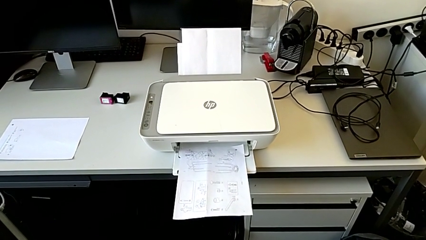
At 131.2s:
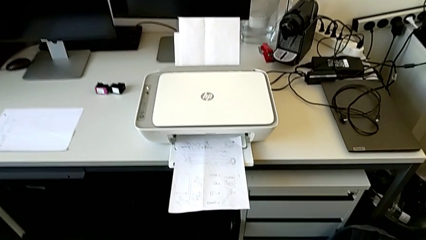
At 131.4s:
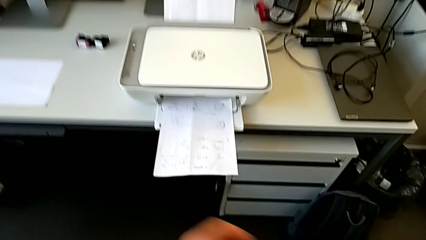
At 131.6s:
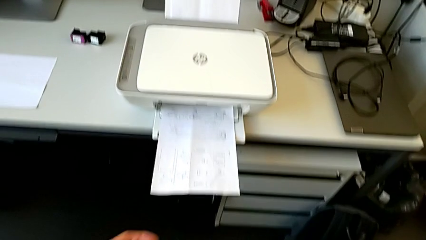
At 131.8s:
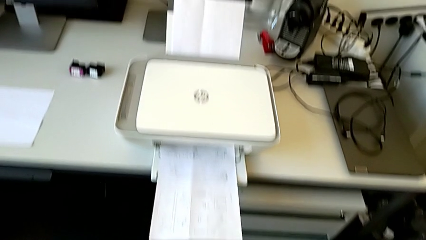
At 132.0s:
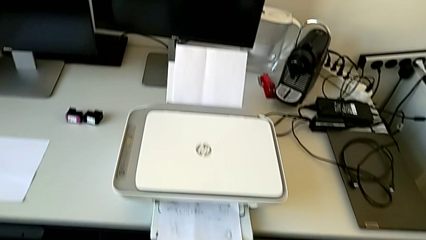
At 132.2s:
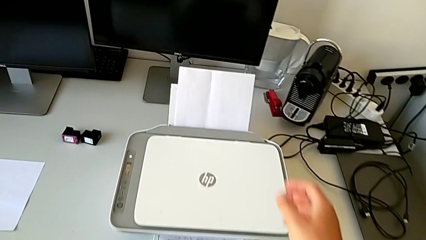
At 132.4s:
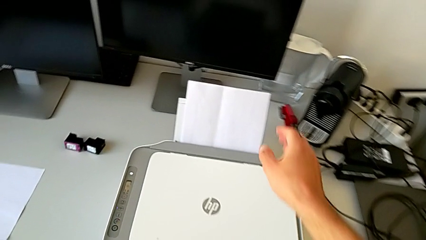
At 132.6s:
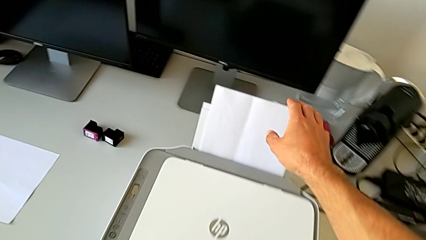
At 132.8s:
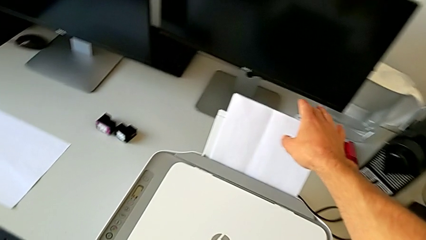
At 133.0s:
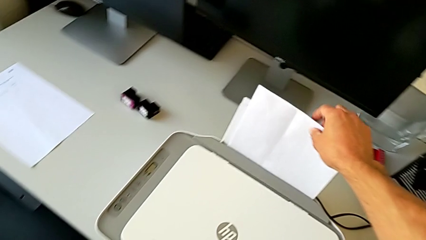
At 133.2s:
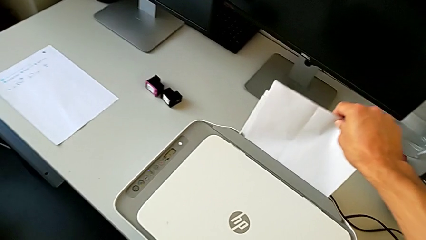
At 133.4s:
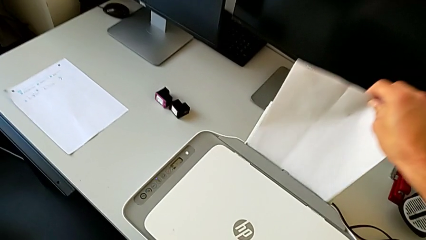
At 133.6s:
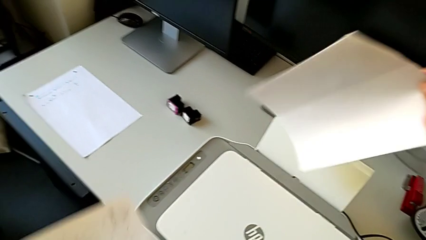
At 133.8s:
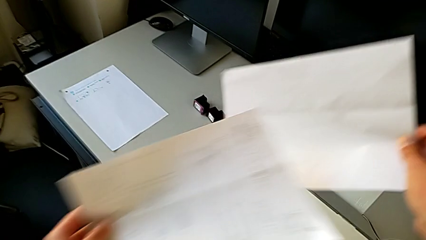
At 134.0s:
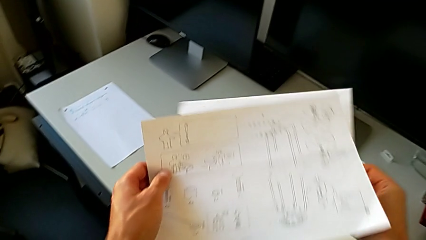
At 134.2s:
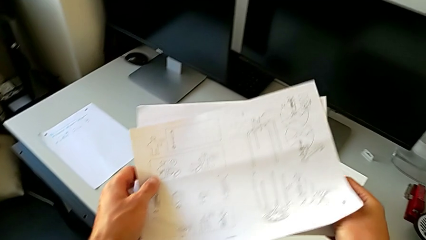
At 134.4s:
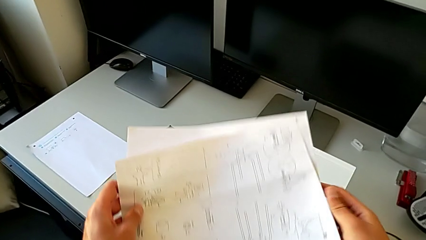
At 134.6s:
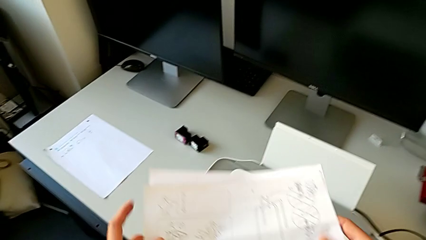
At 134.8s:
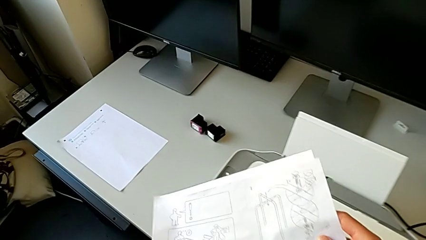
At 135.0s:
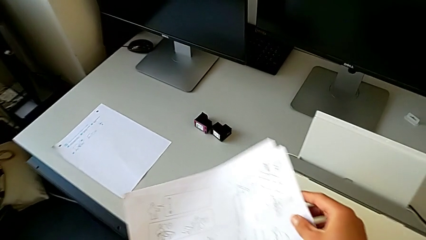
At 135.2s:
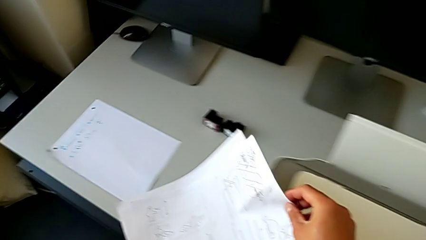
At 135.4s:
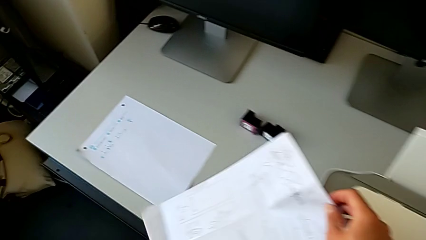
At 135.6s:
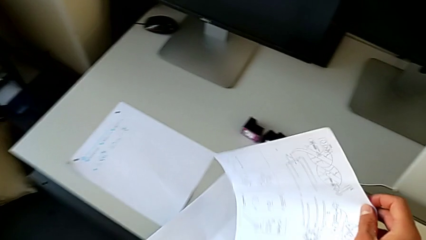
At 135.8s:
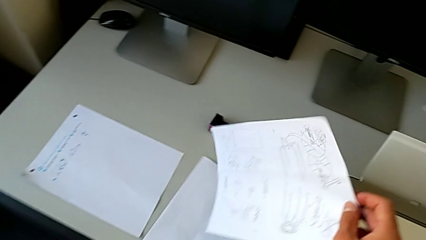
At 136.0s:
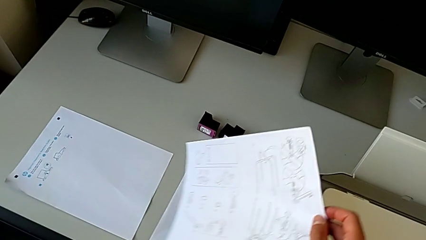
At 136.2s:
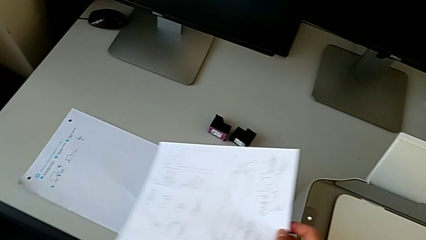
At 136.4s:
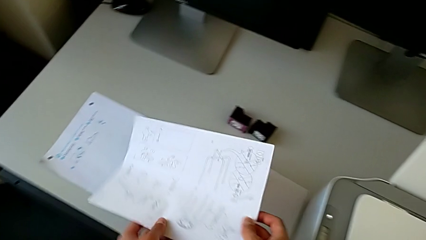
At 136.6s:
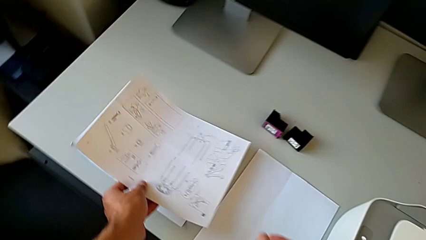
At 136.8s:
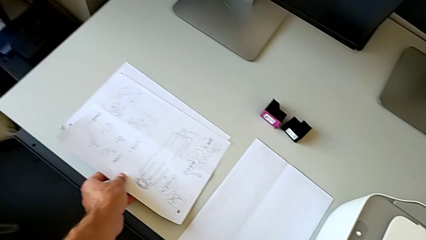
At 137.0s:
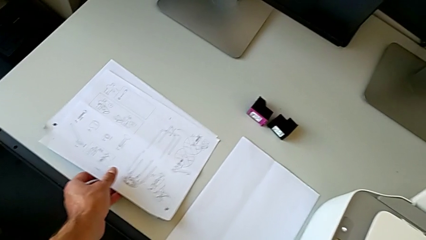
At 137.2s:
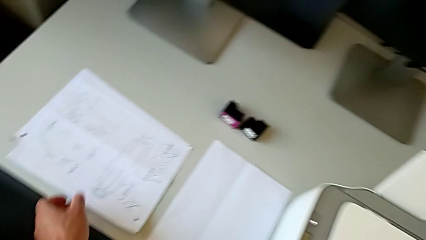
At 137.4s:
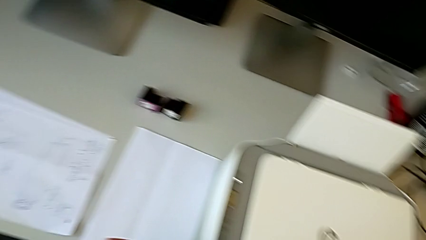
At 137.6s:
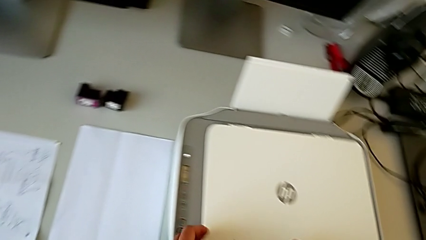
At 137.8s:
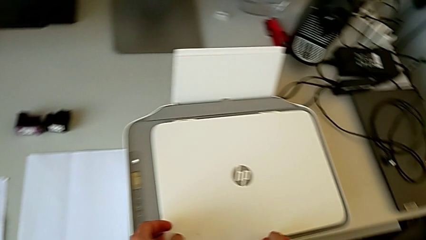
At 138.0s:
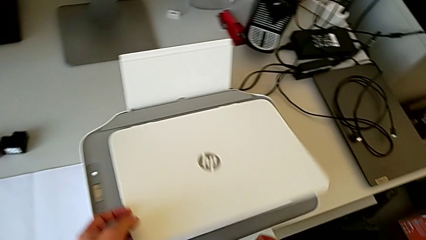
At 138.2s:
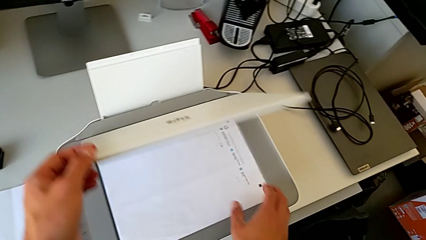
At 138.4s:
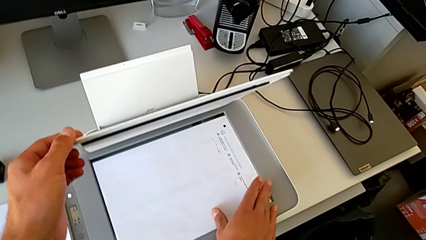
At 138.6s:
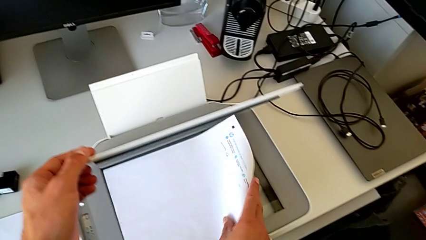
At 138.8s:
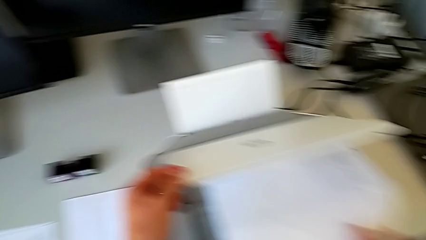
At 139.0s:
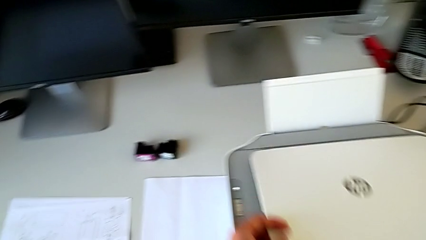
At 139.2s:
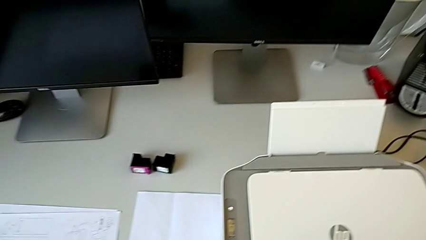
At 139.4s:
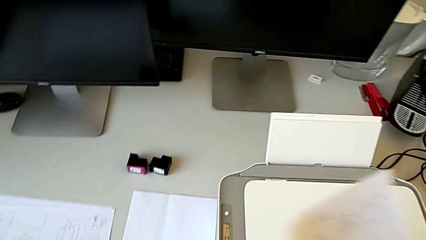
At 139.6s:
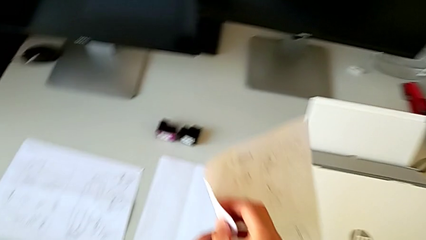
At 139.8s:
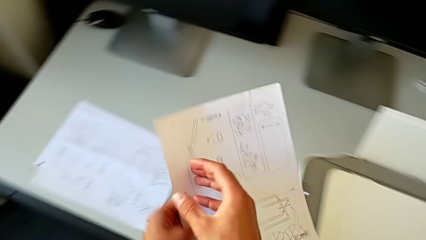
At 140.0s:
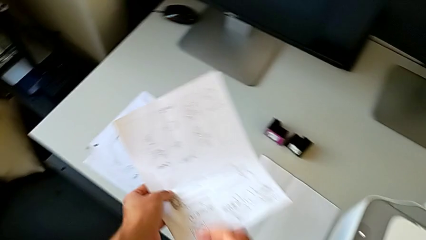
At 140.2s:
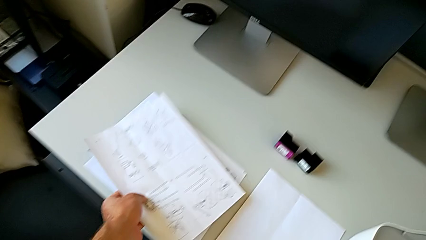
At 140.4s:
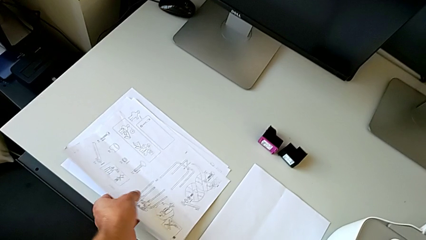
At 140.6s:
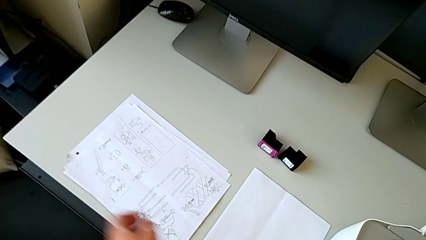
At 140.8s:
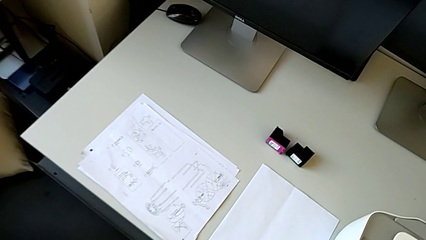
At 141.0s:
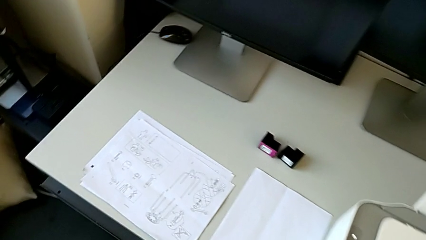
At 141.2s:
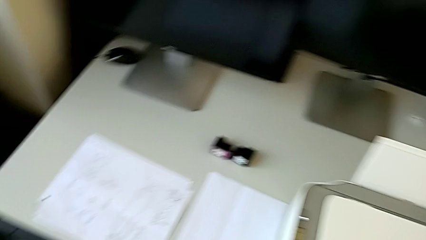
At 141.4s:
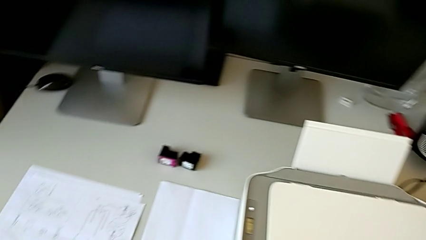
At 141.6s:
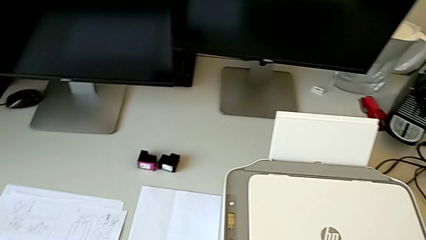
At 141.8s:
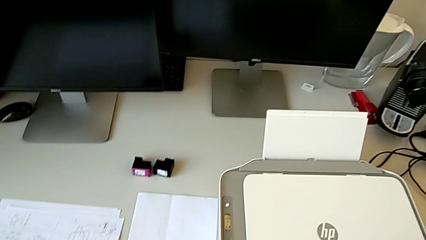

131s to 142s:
The camera wearer removes the papers from the output tray, the paper support, and the photocopy screen. They grab the paper stack, place it, open the printer, grab the paper stack and place it.

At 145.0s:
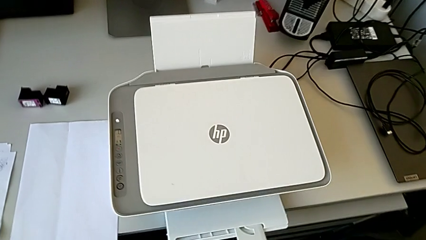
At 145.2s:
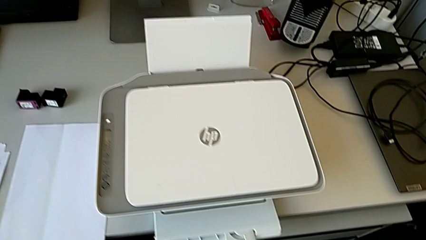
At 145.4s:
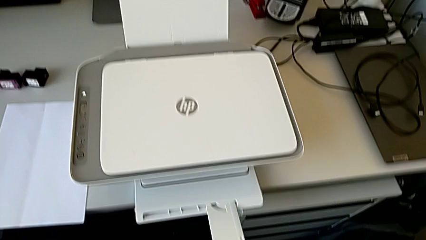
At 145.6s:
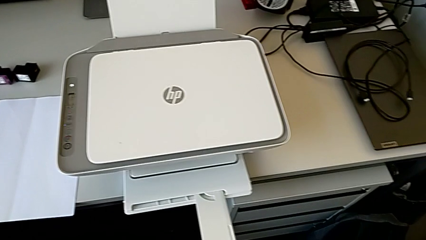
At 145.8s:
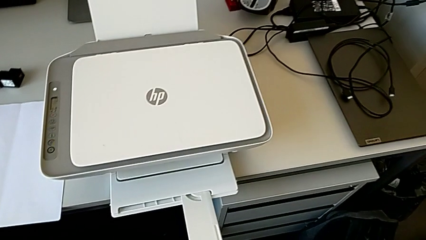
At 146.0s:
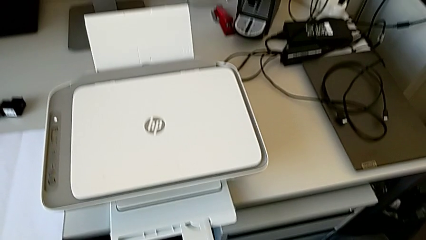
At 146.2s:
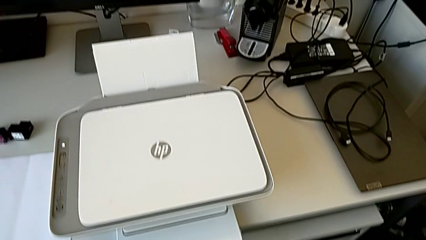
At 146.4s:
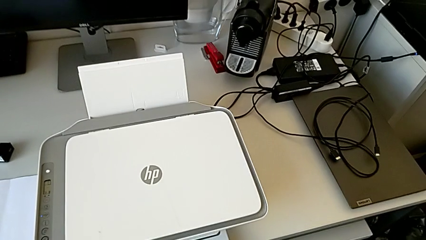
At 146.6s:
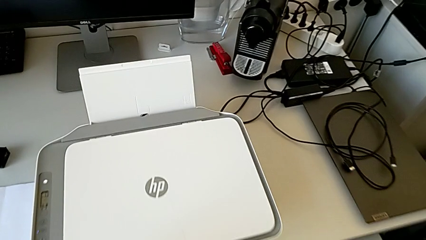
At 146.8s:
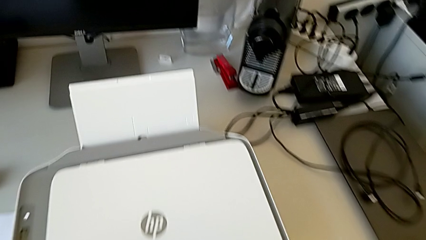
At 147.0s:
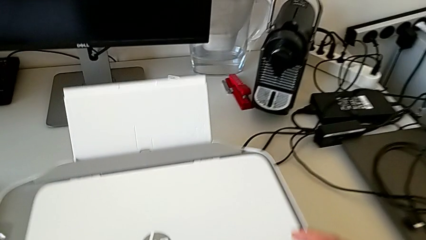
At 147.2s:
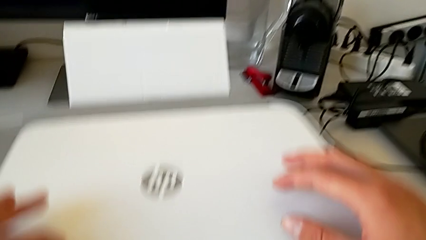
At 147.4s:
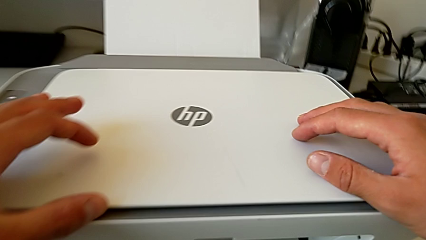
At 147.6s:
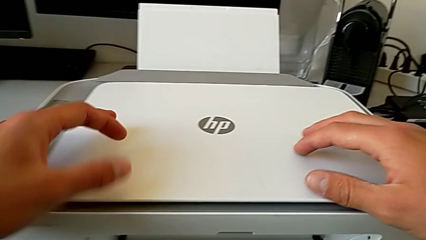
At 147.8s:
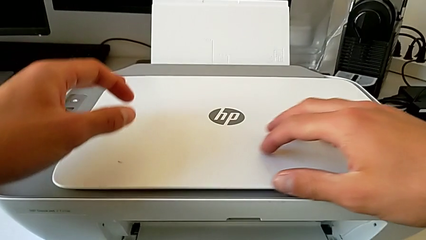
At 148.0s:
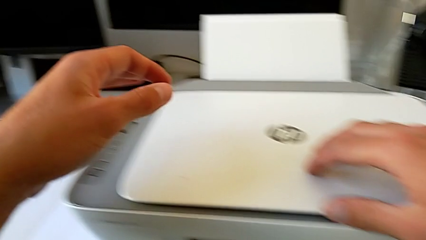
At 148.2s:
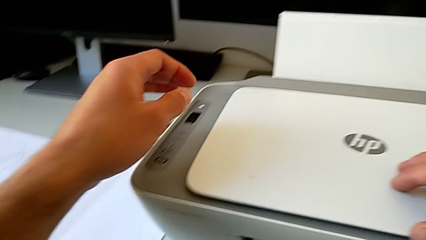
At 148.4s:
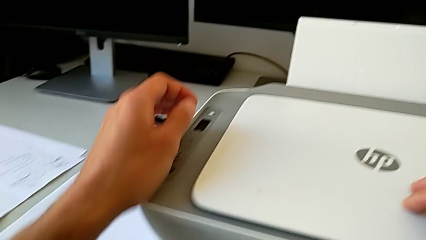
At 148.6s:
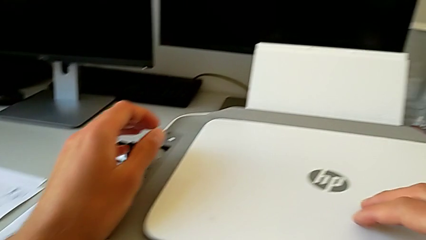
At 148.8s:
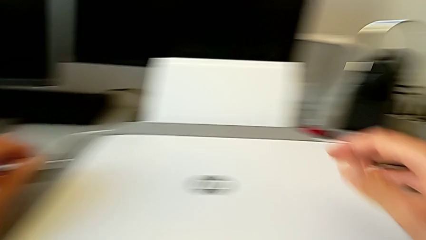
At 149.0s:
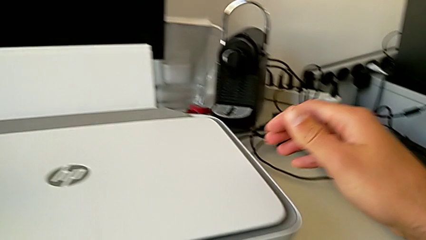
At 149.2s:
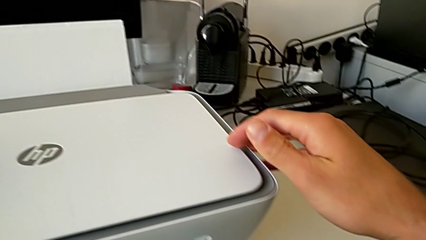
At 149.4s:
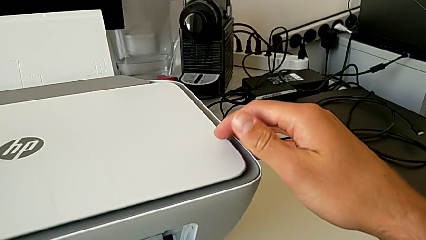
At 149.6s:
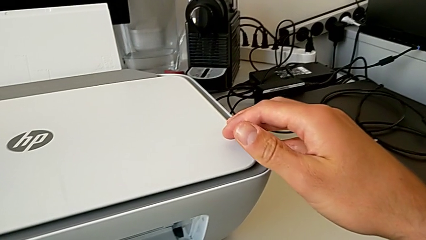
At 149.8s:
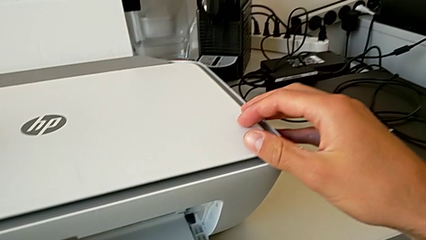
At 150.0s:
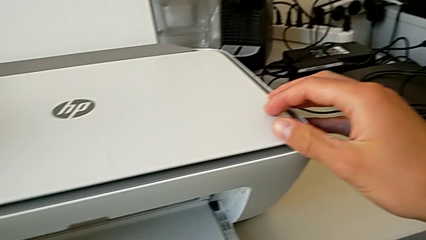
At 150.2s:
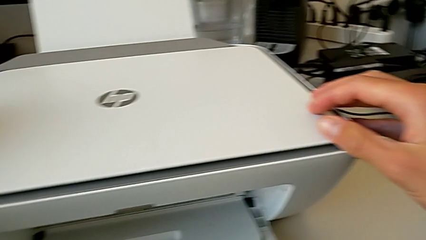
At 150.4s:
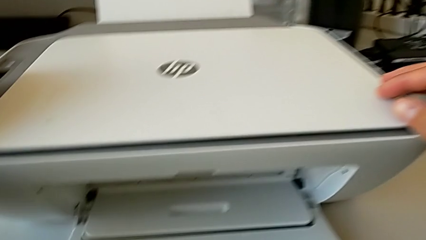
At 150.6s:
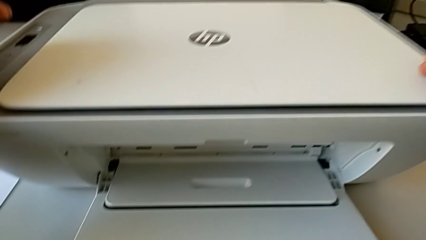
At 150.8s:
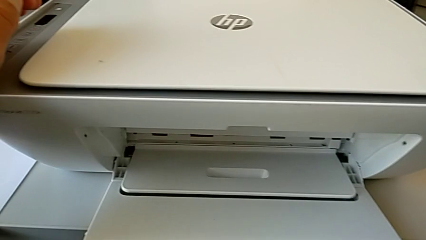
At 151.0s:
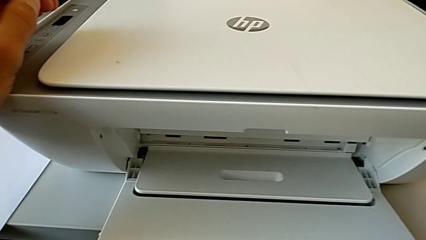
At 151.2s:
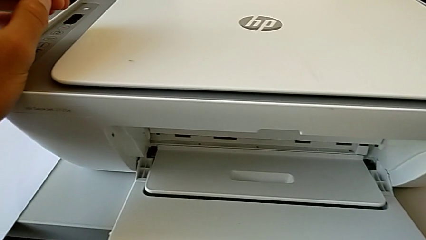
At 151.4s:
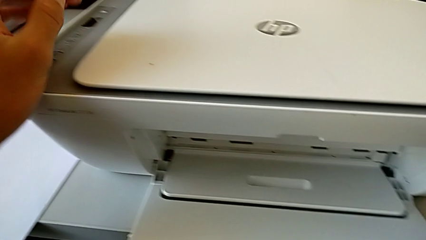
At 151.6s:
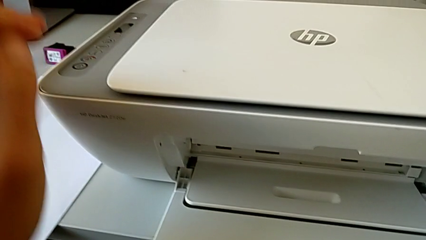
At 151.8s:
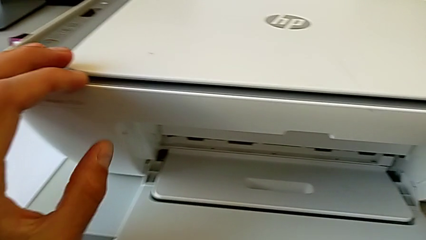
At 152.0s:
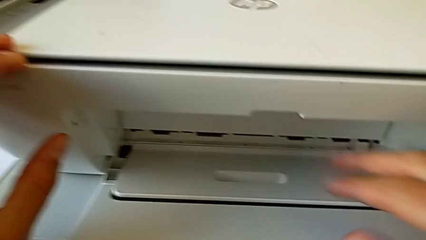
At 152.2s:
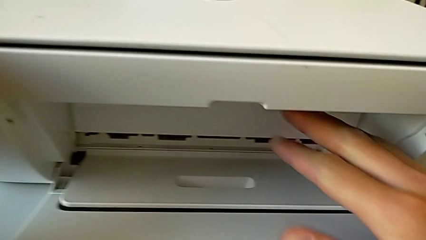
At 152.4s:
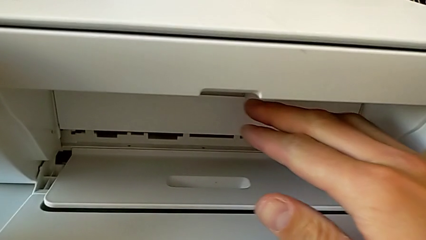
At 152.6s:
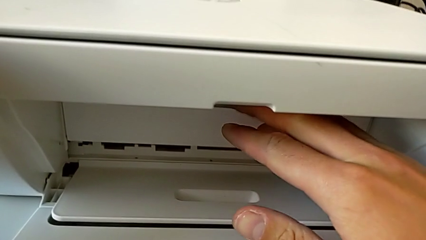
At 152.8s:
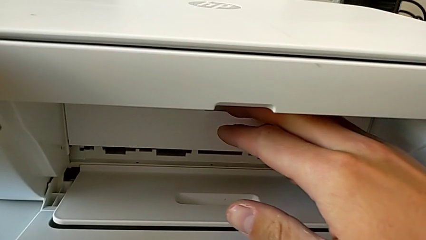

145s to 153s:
The camera wearer is pressing down on the old cartridge and popping it up and out, then inserting the new color cartridge. They inspect the printer.
